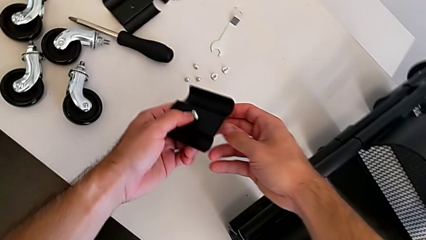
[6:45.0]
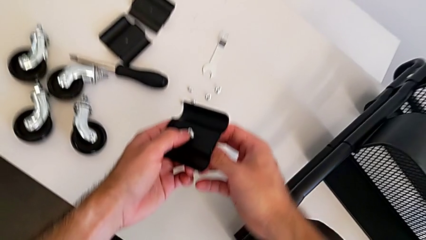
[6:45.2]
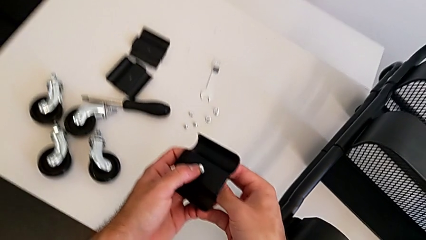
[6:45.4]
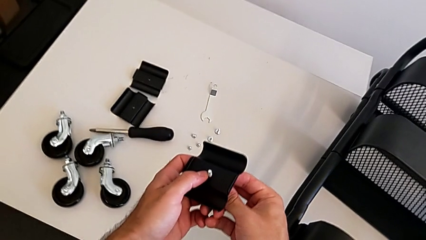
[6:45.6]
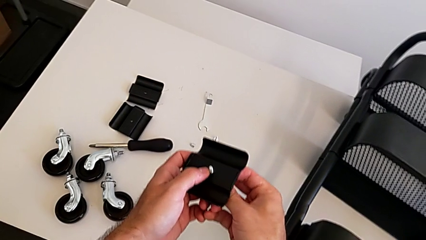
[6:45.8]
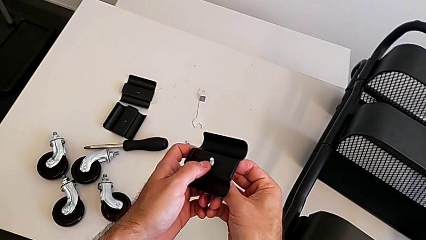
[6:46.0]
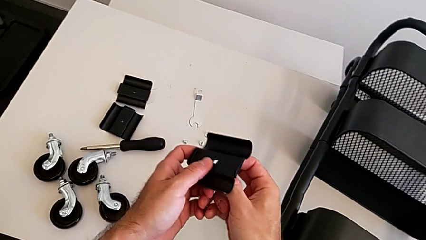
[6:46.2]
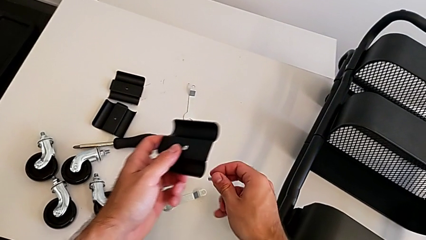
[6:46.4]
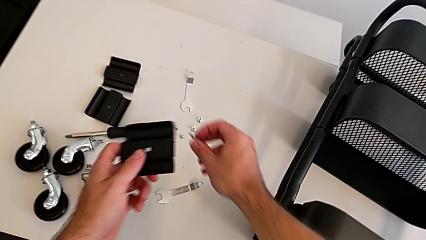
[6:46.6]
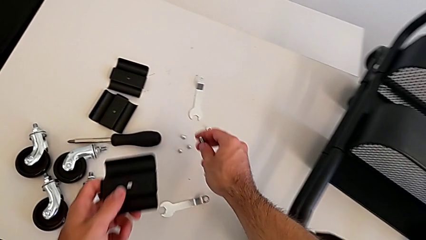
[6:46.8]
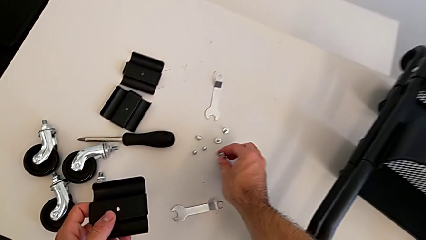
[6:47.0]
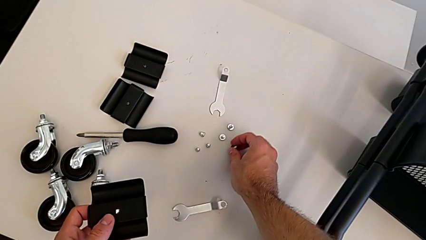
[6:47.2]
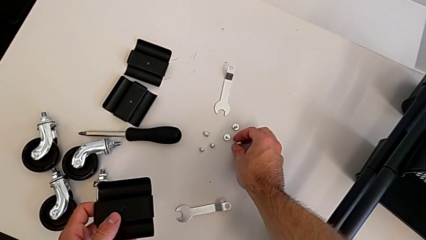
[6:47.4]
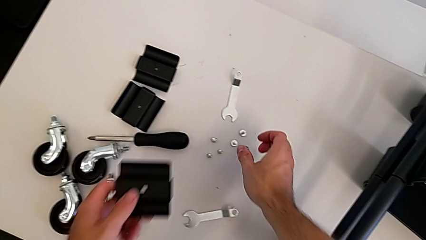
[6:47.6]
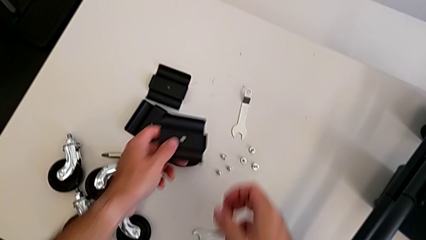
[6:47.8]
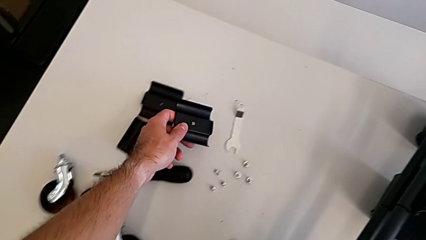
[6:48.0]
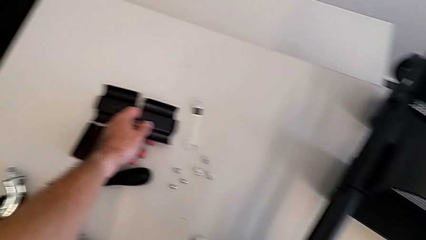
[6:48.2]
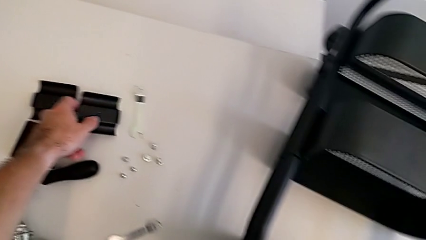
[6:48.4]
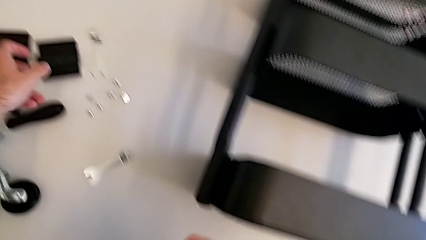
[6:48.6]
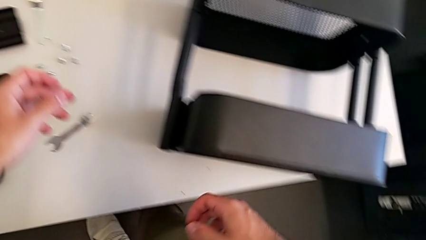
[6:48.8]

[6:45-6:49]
The camera wearer is unscrewing the left hexagon cap nut and bracket from the top tray. They lift the bracket, disassemble the screw, place it and place the bracket.

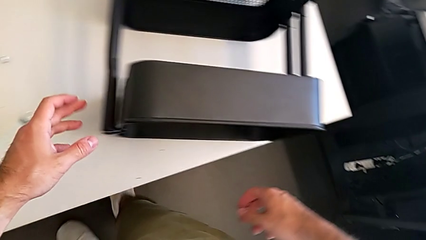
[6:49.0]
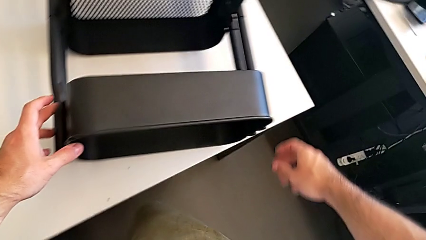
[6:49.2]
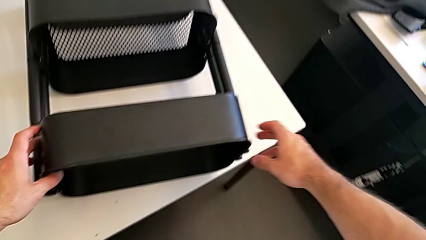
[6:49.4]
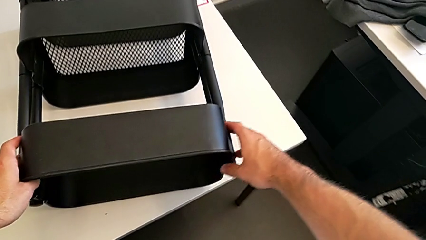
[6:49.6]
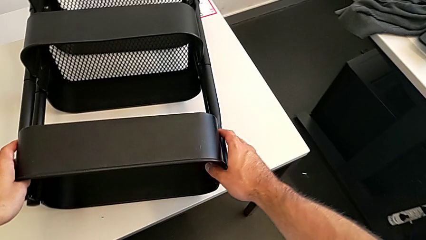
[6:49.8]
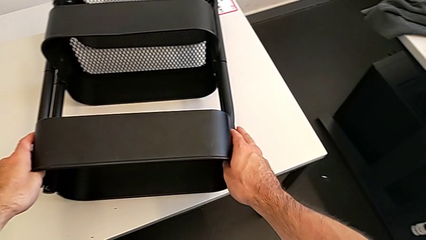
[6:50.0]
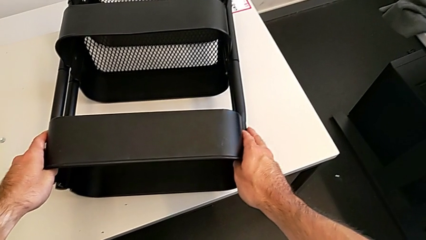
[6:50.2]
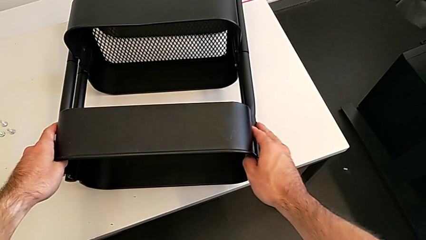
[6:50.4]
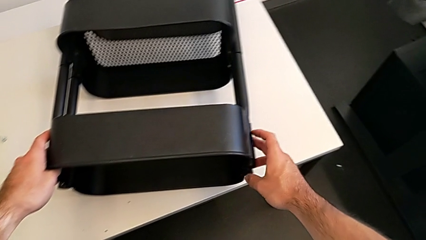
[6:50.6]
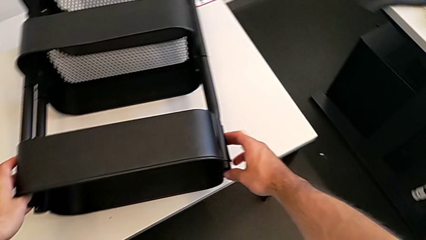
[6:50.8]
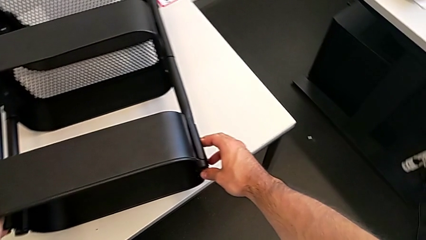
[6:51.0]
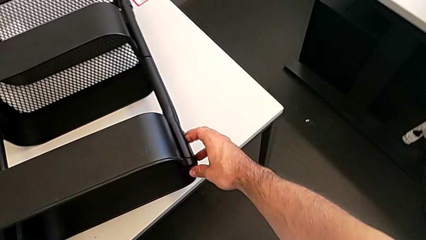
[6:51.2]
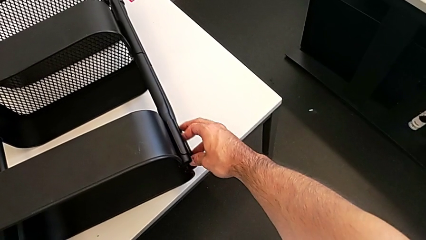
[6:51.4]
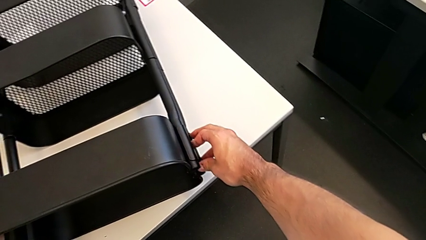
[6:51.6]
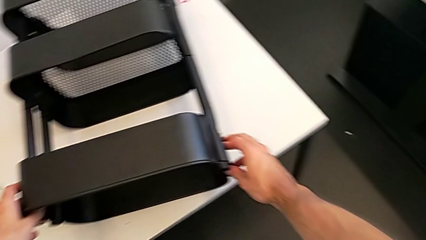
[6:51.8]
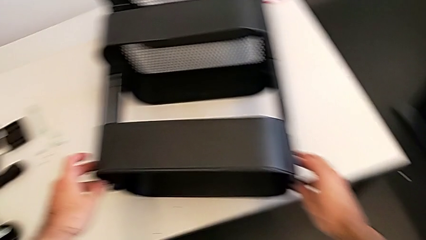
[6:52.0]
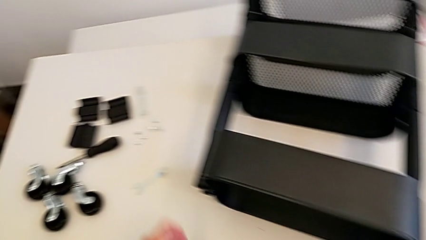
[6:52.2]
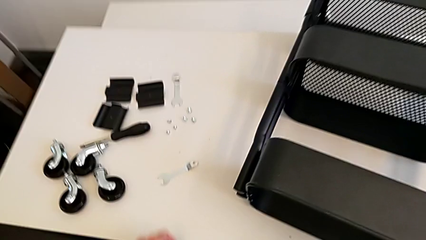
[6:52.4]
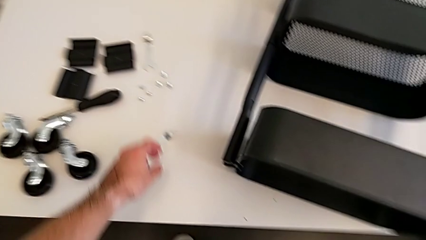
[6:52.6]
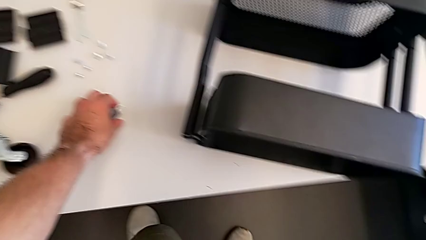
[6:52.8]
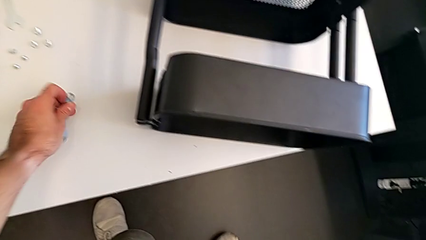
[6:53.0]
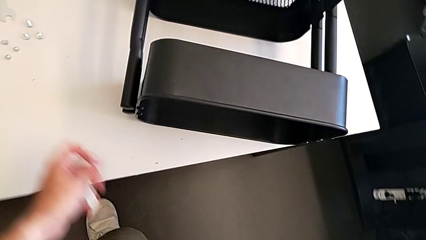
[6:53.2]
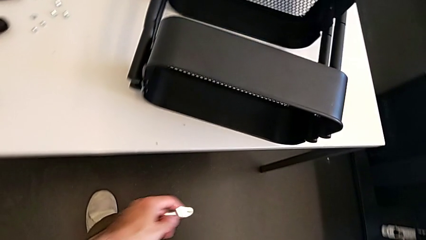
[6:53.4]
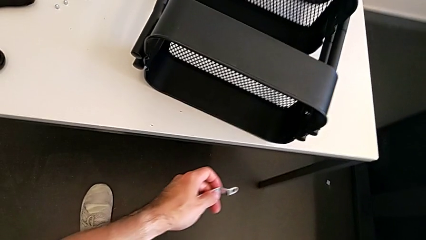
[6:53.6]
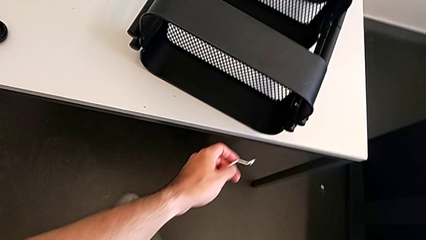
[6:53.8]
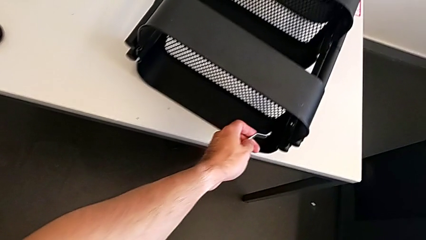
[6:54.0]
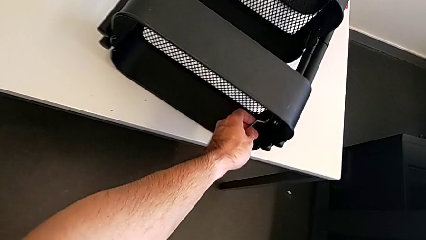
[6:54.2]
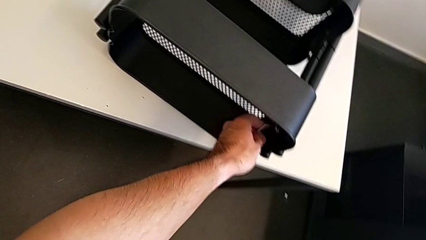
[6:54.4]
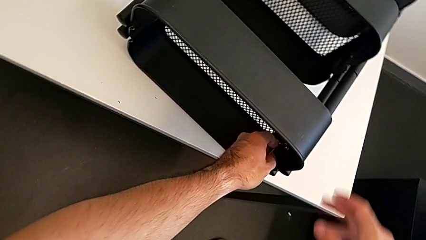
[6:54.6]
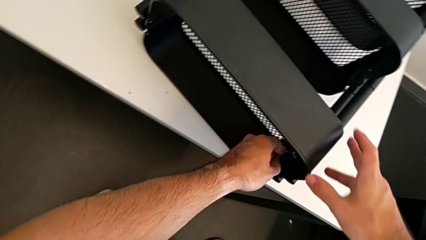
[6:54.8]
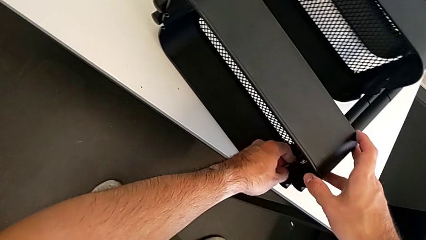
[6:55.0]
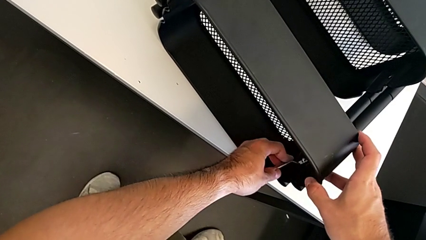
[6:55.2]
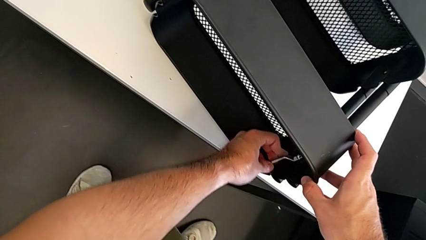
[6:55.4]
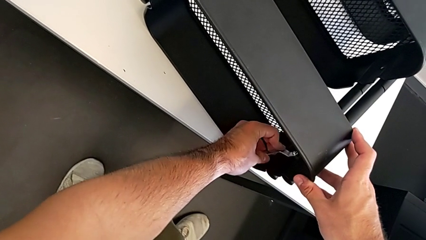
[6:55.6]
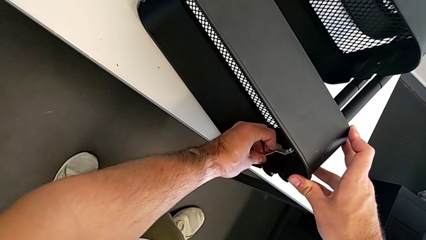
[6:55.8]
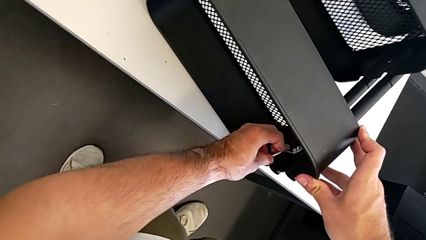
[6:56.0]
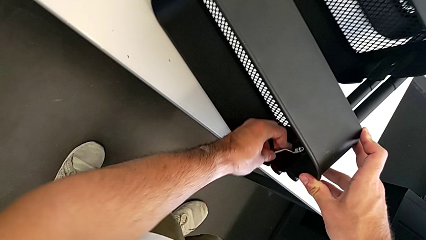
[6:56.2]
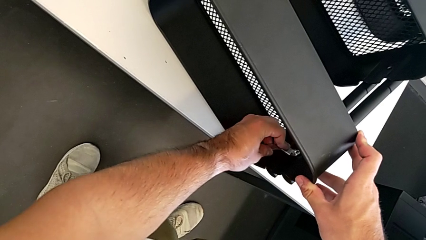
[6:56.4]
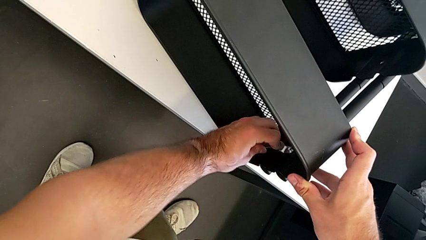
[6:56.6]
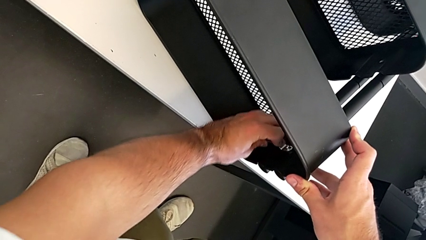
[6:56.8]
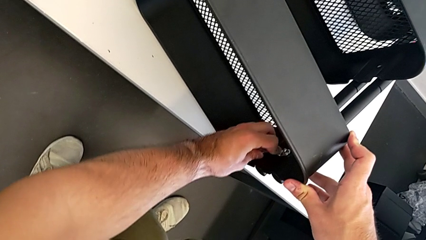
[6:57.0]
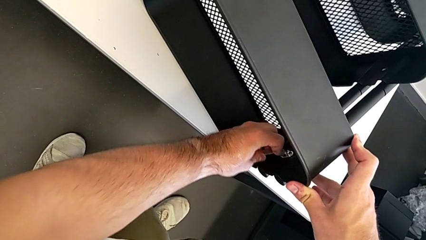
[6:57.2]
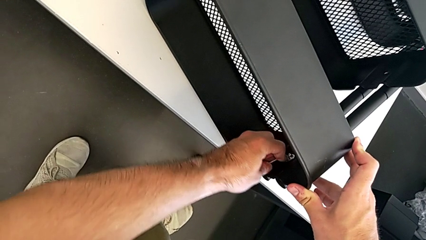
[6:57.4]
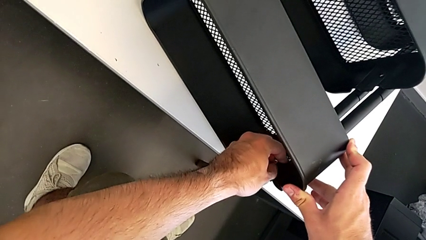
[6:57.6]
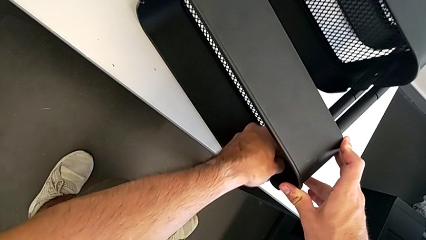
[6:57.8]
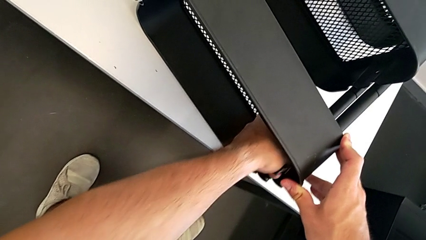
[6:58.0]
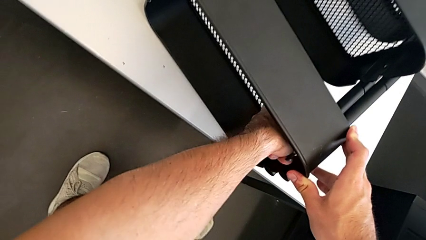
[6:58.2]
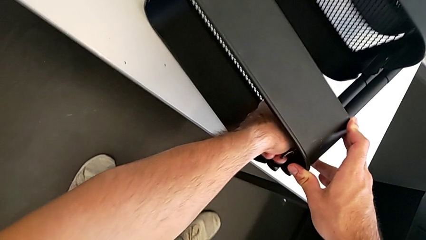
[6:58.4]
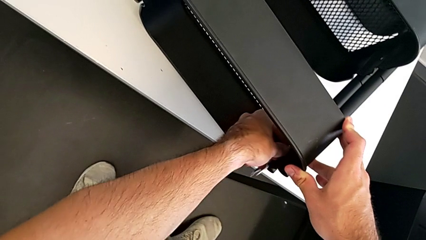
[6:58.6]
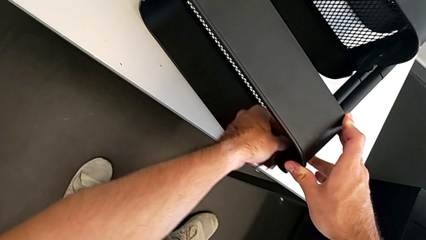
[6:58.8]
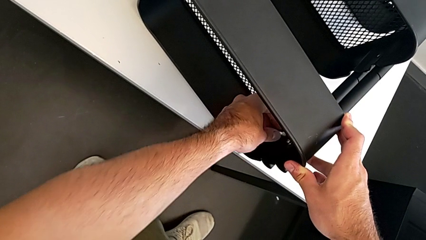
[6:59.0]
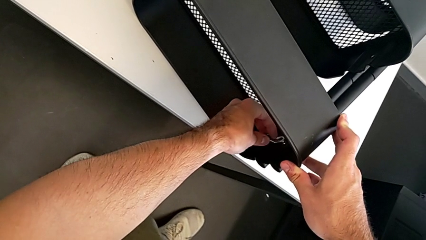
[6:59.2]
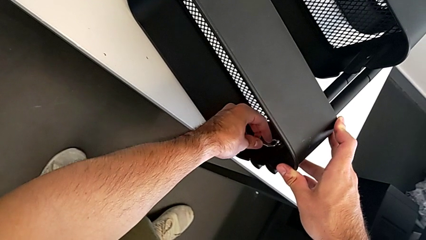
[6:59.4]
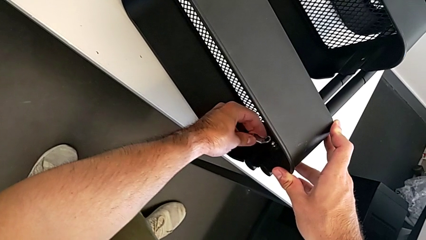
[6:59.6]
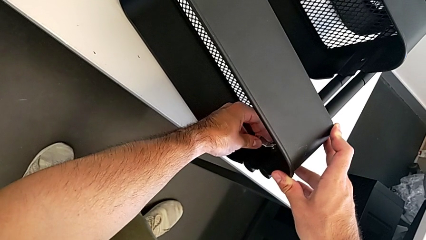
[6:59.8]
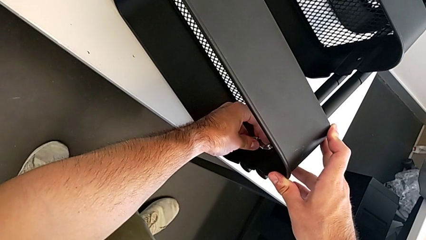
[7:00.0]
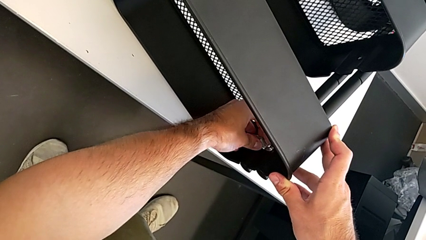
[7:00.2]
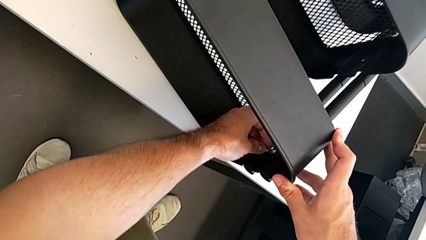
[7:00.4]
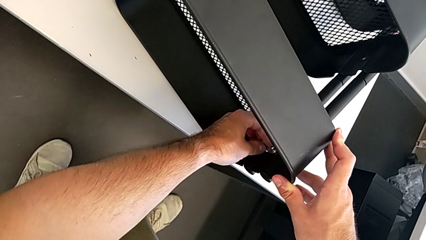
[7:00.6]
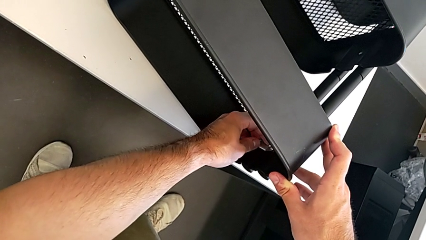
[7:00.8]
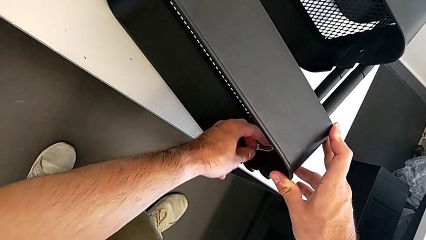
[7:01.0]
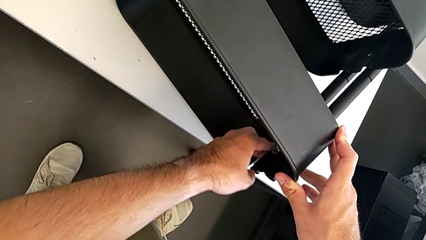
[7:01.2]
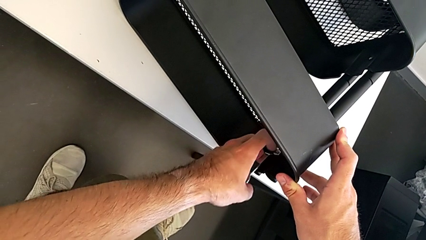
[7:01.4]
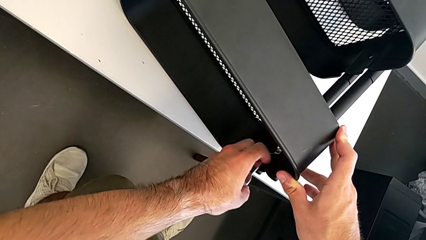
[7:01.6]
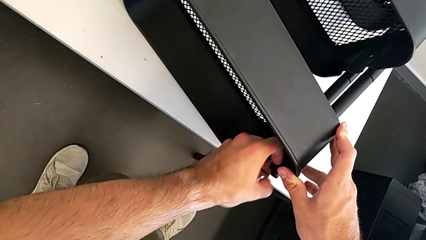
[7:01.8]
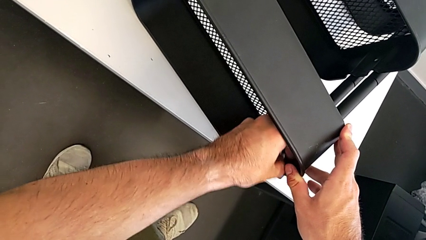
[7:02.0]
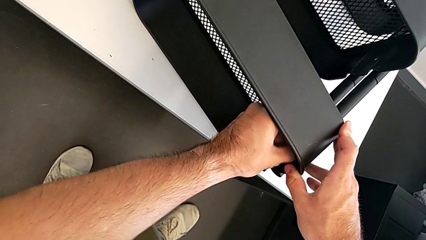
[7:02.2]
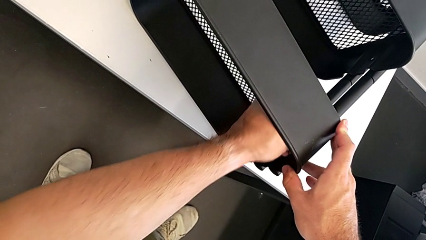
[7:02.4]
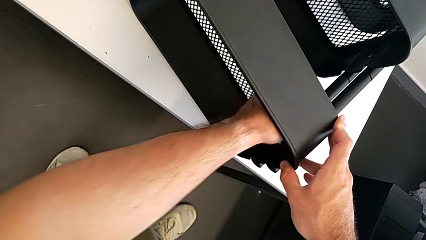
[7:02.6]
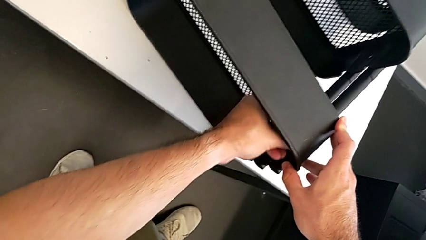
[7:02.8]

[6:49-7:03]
The camera wearer is unscrewing the right hexagon cap nut and bracket from the top tray. They inspect the utility cart, grab the hexagonal wrench, approach the right hexagon cap nut and unscrew it.
